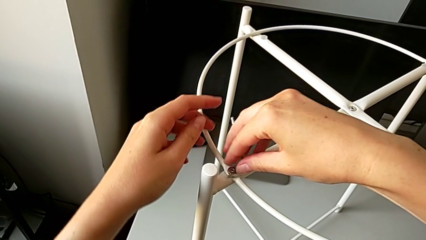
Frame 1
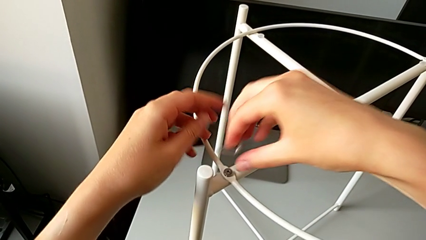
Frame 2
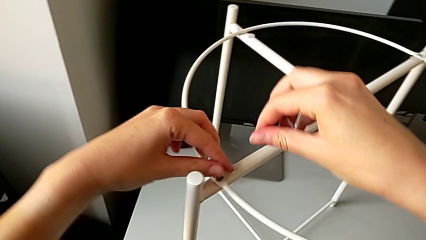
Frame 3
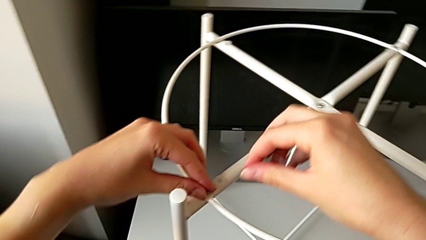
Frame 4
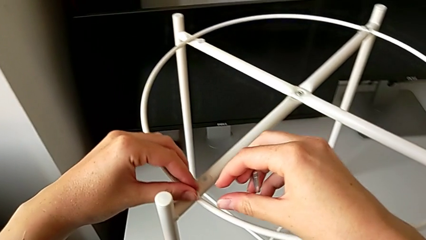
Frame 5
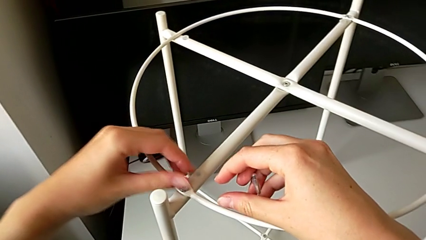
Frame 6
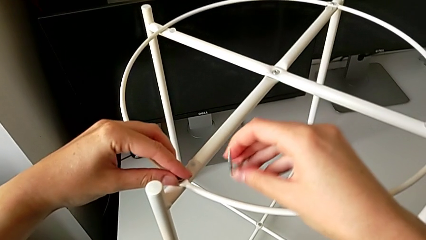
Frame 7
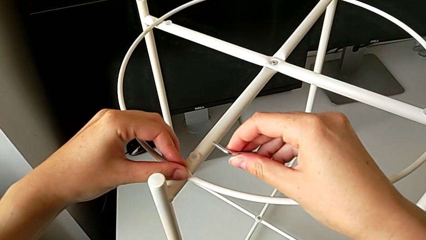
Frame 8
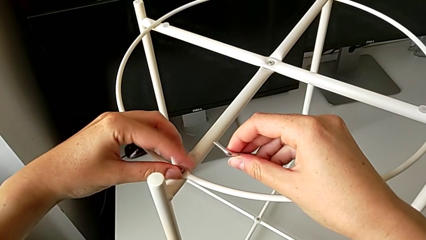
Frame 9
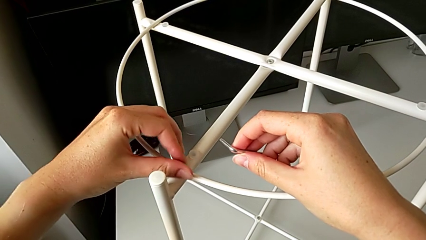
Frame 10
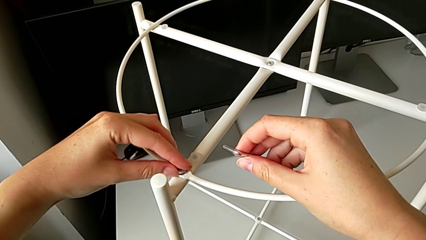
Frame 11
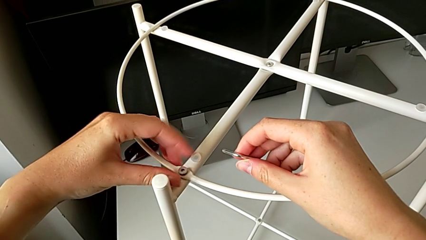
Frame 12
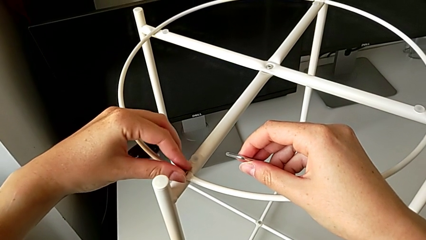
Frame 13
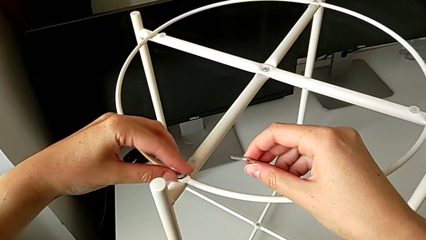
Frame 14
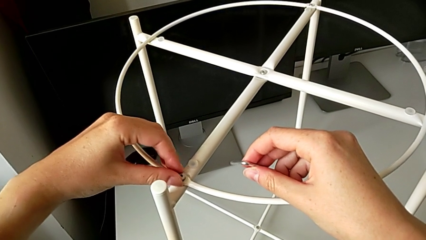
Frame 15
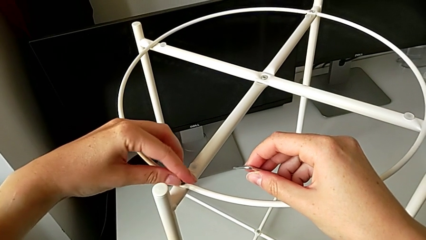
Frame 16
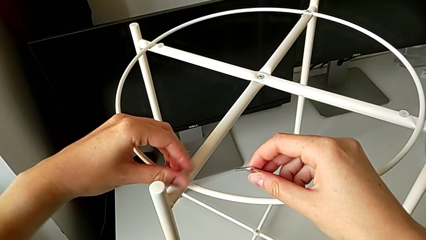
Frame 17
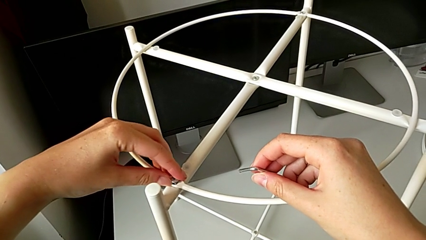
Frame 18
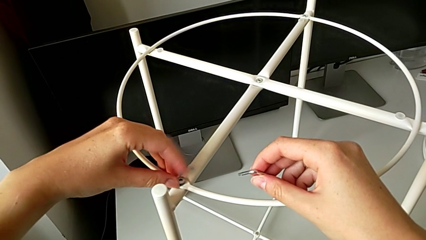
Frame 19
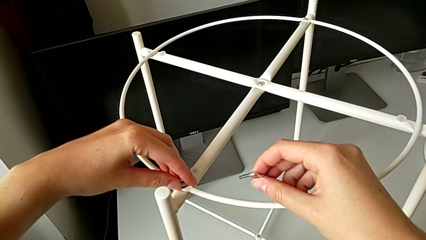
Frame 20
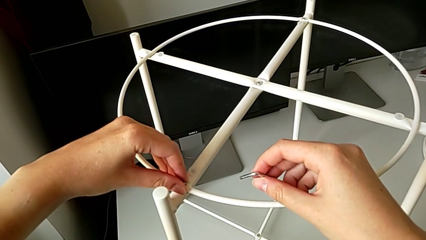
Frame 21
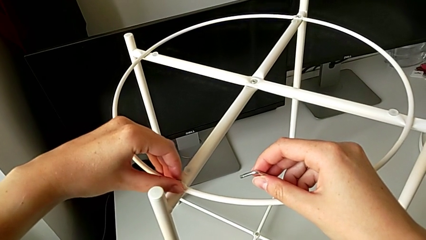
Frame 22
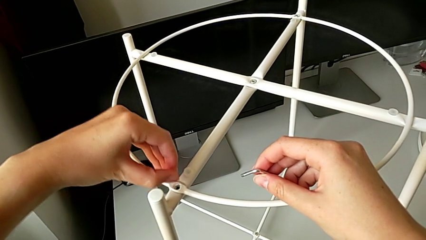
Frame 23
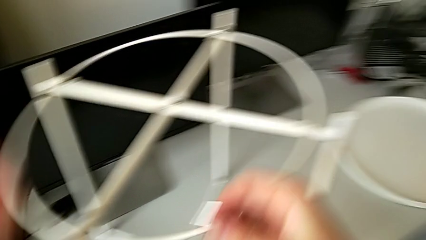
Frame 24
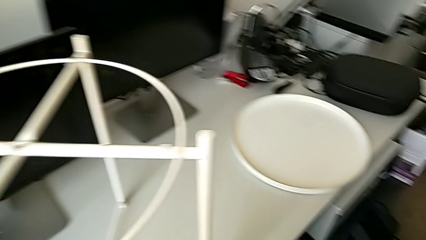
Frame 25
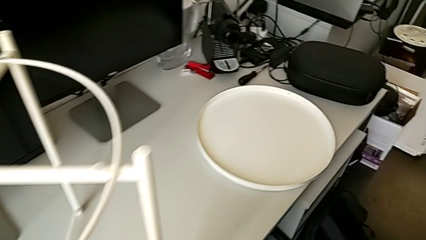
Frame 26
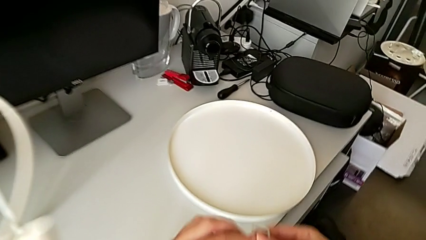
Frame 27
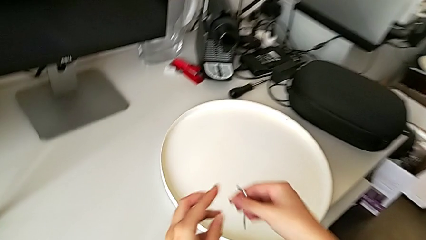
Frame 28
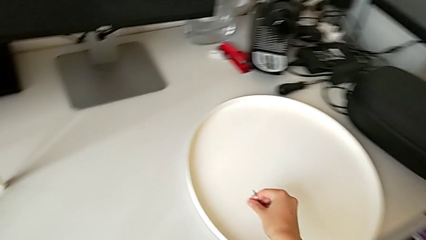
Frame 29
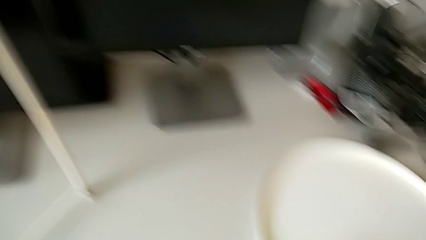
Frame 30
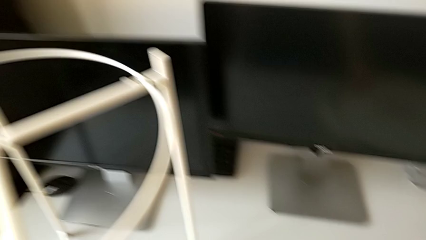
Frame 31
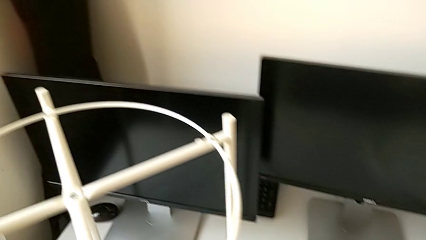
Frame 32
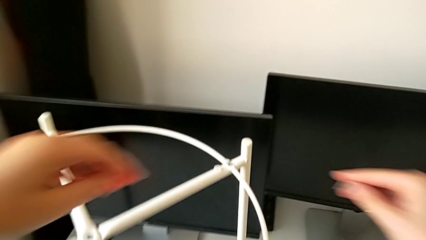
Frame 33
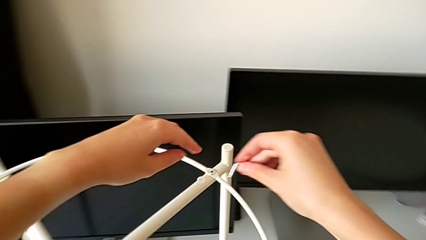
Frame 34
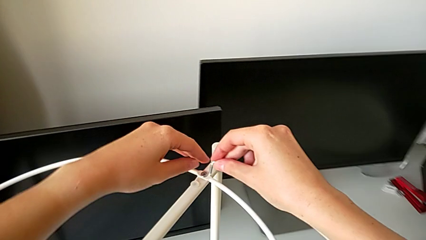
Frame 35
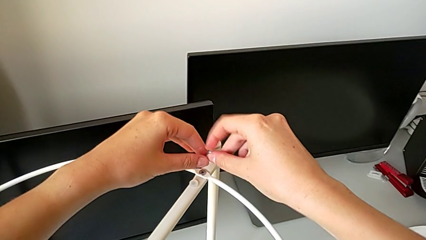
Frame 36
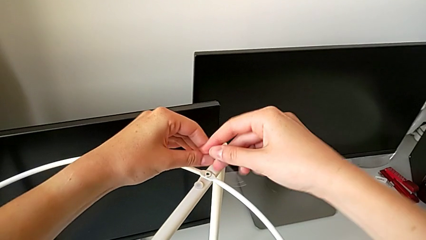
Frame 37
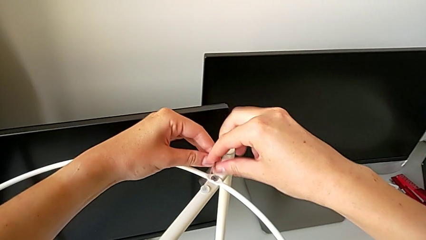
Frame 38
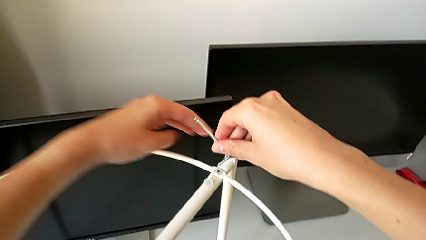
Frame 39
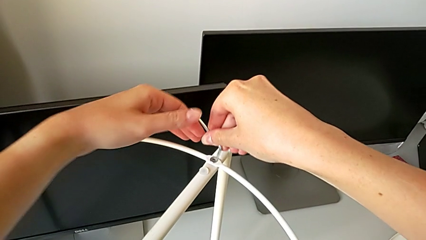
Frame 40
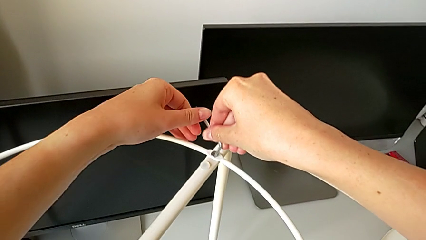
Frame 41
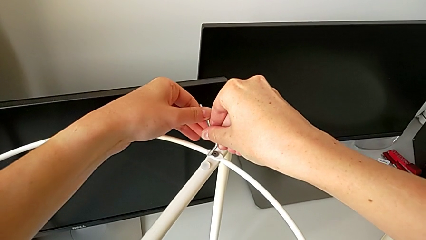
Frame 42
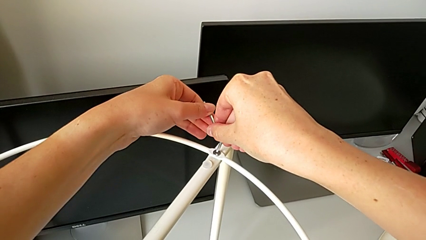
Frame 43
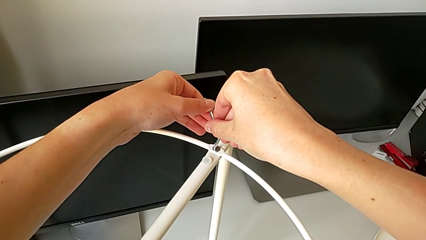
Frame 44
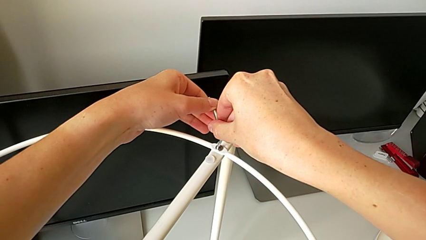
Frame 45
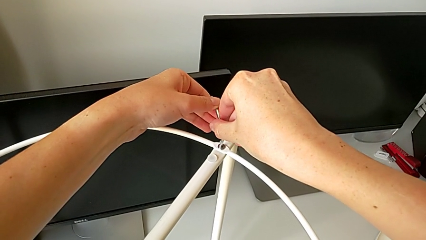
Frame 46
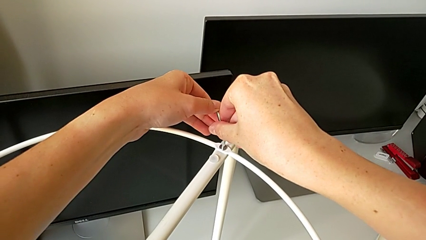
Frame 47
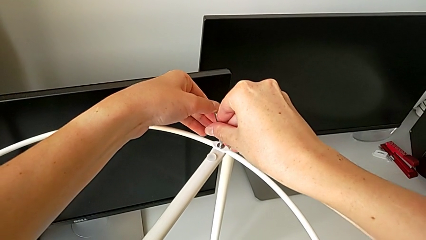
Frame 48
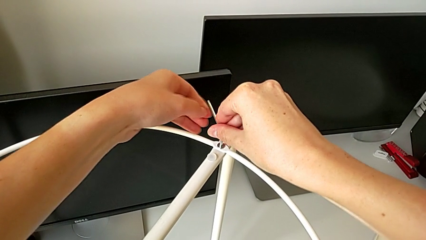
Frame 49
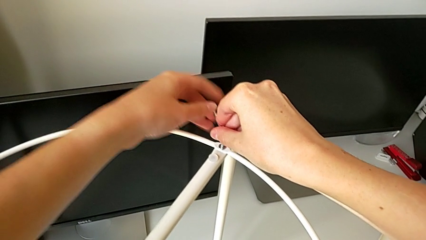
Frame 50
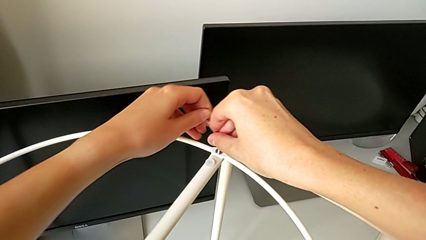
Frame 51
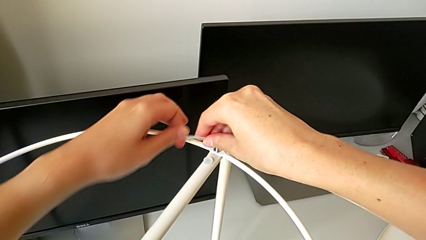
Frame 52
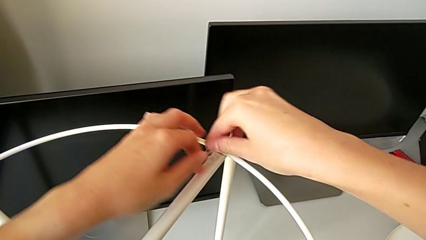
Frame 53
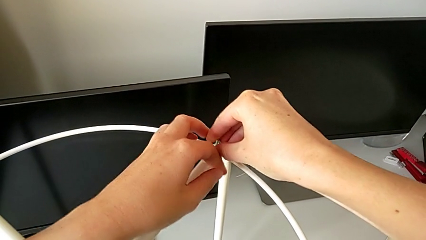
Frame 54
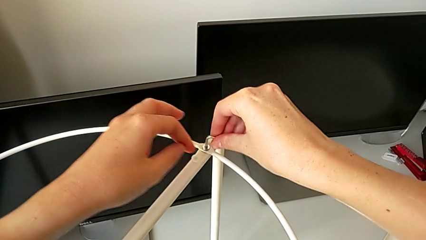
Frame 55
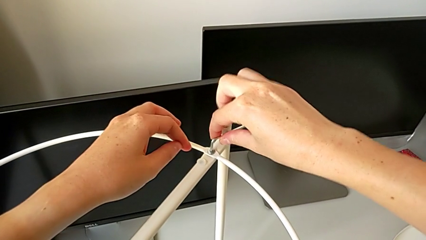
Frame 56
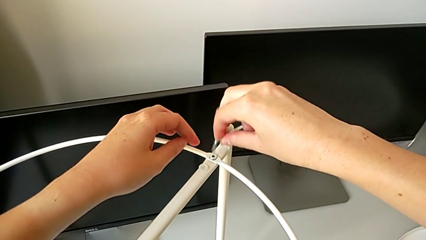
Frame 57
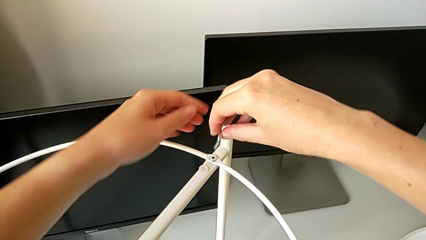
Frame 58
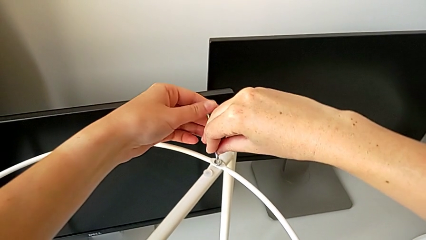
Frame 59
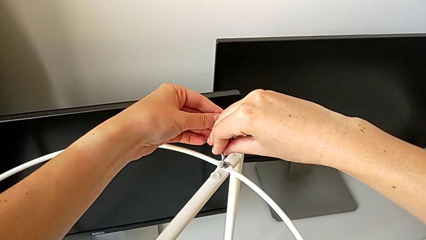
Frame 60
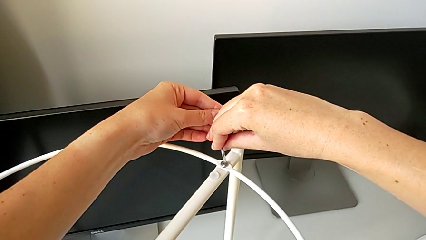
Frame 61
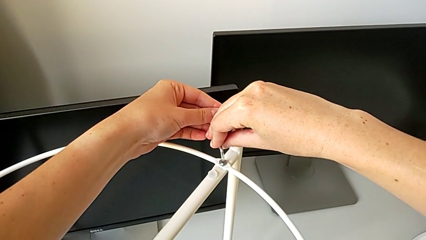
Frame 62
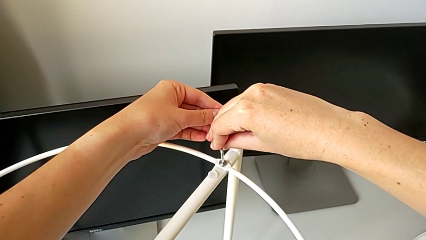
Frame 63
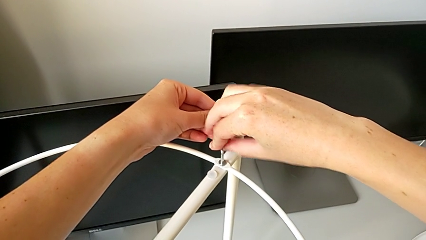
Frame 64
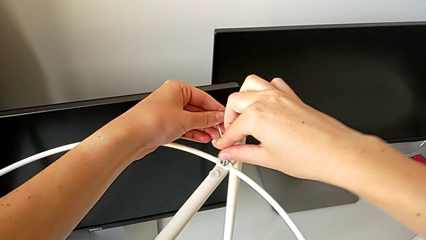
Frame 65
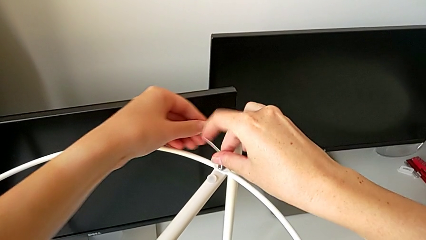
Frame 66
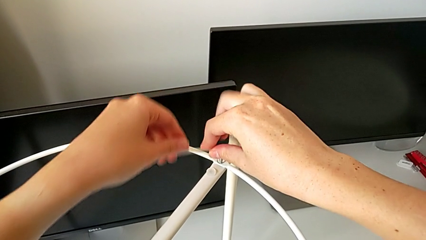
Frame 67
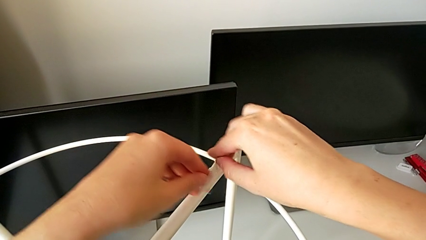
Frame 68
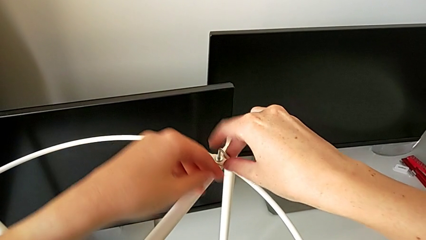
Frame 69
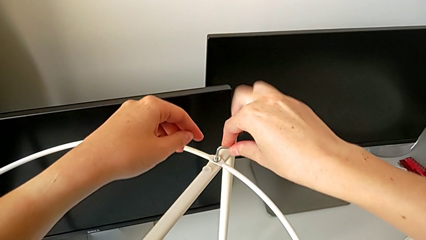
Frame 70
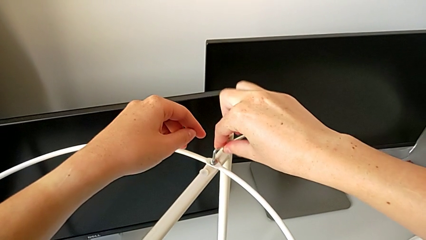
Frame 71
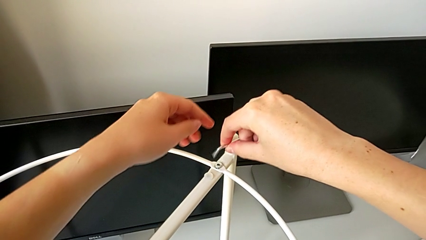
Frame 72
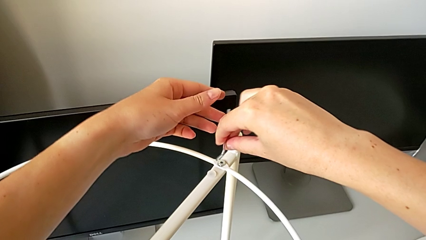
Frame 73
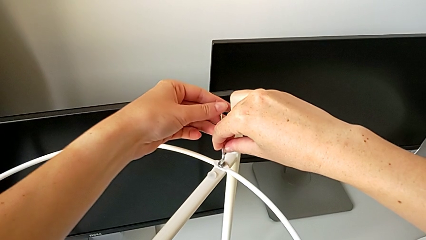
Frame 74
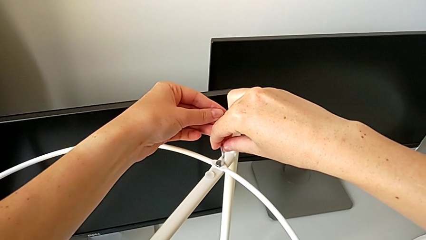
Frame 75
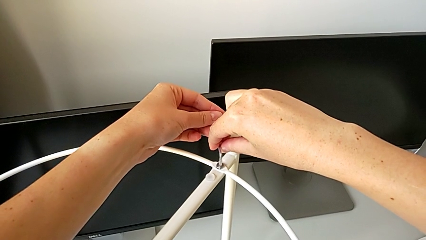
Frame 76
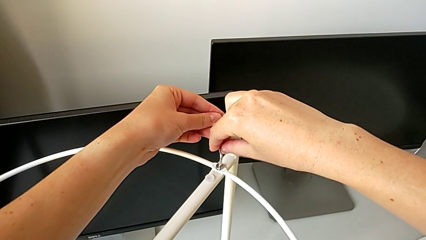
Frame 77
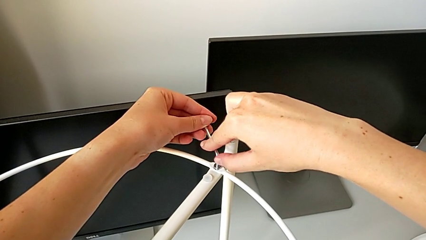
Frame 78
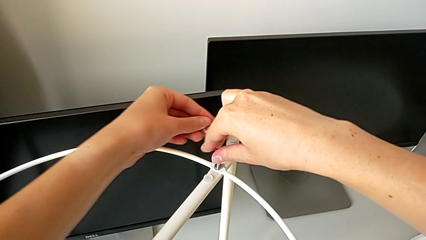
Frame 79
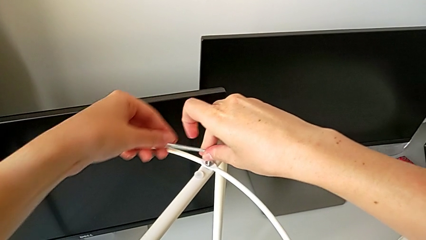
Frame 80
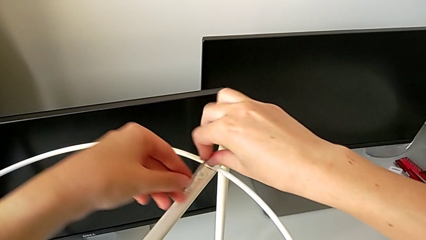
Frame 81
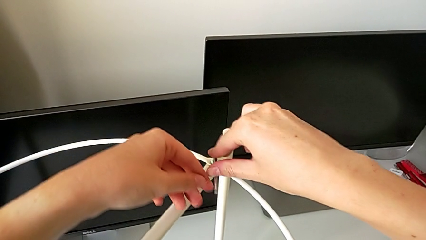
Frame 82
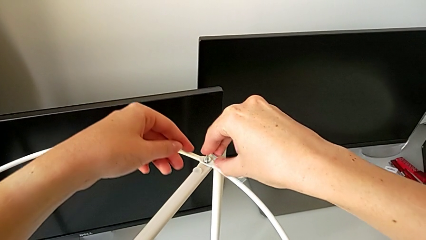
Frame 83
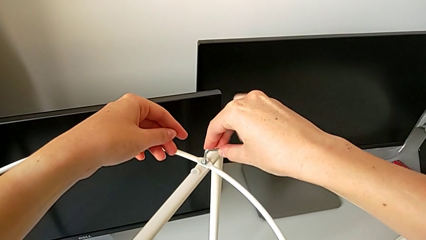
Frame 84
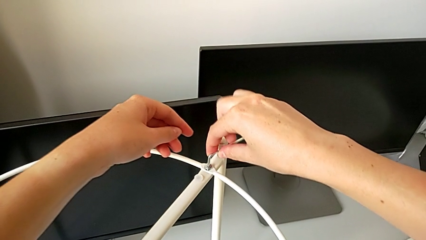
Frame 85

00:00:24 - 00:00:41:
The camera wearer is disassembling the circle. They withdraw the Allen wrench, unscrew the hex socket head, disassemble it, grab it, place it, insert the Allen wrench, unscrew the hex socket head, withdraw the Allen wrench, insert it, unscrew the hex socket head, withdraw the Allen wrench and unscrew the hex socket head.
